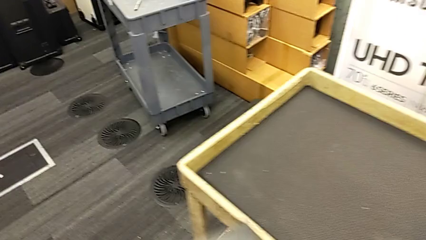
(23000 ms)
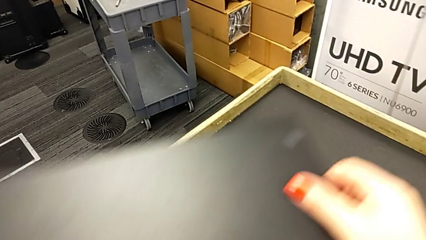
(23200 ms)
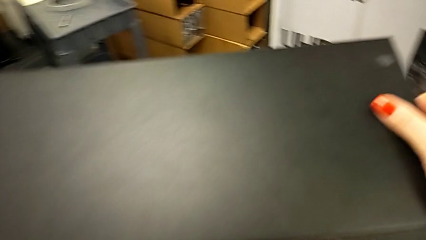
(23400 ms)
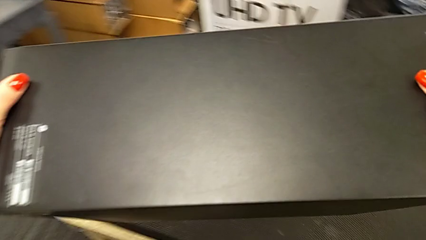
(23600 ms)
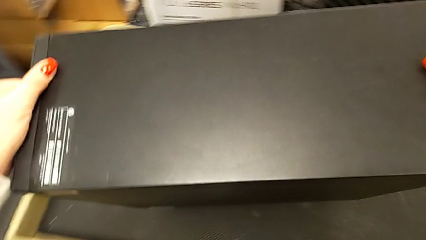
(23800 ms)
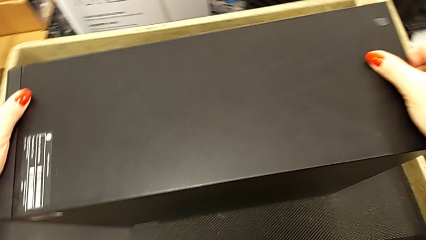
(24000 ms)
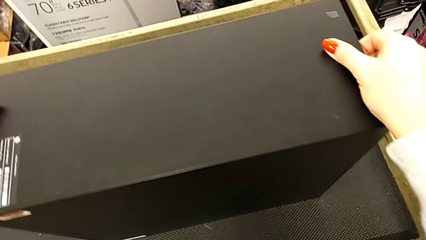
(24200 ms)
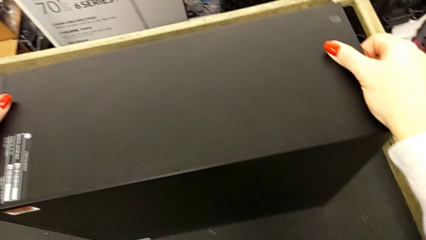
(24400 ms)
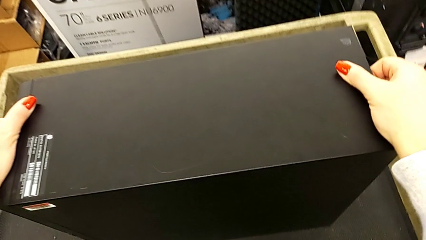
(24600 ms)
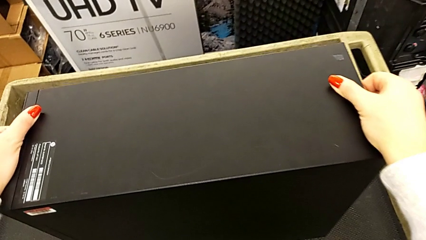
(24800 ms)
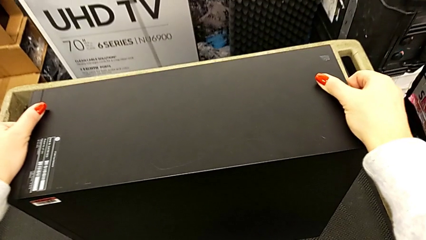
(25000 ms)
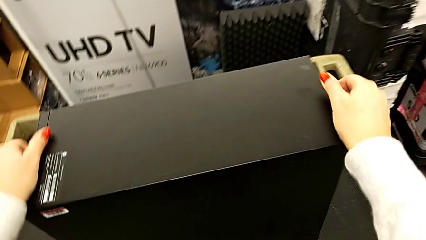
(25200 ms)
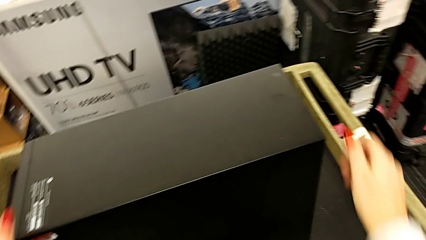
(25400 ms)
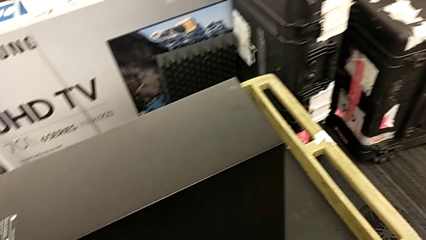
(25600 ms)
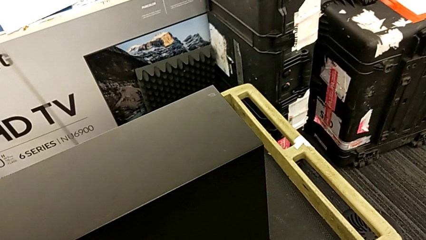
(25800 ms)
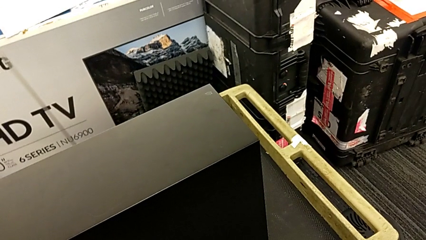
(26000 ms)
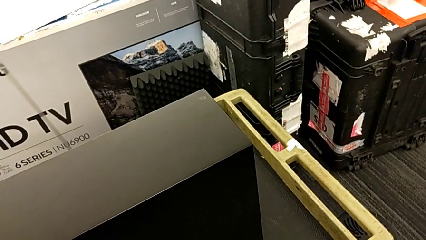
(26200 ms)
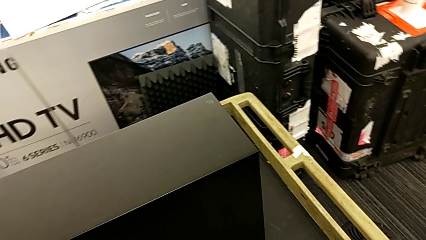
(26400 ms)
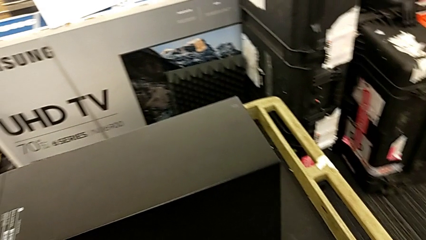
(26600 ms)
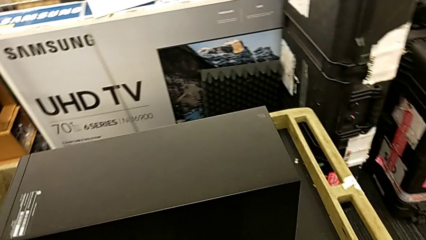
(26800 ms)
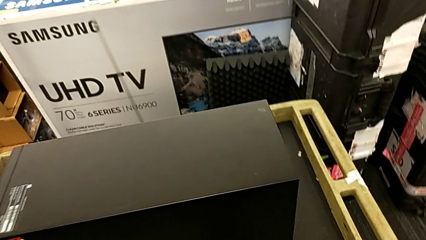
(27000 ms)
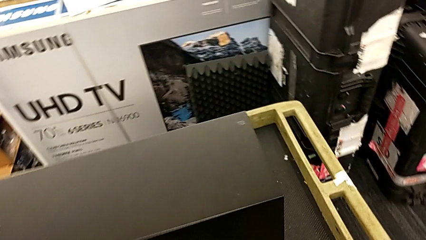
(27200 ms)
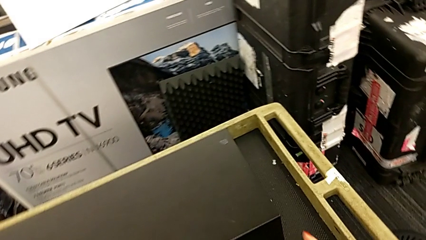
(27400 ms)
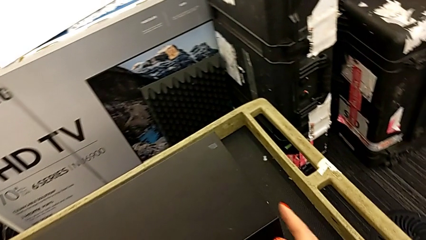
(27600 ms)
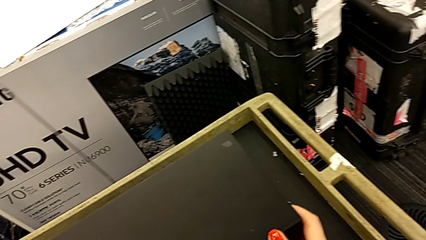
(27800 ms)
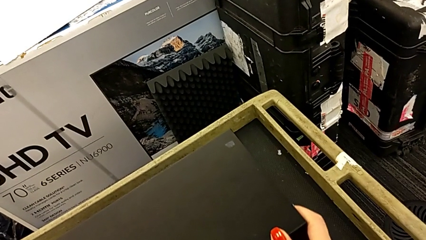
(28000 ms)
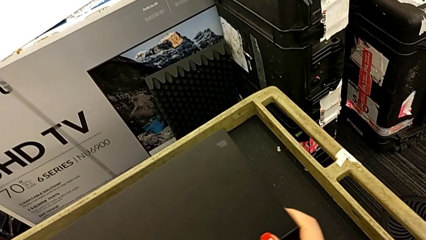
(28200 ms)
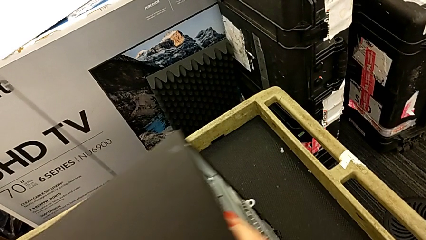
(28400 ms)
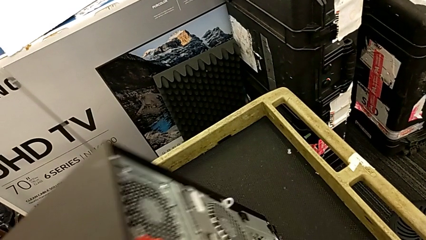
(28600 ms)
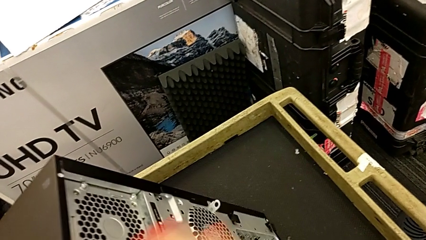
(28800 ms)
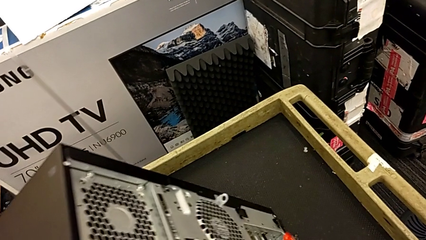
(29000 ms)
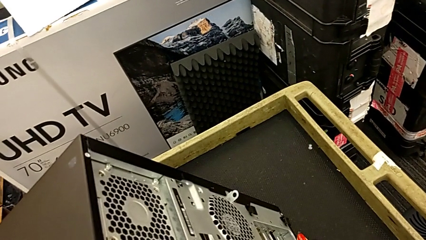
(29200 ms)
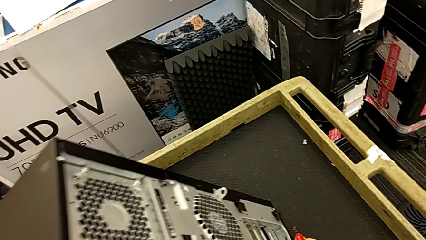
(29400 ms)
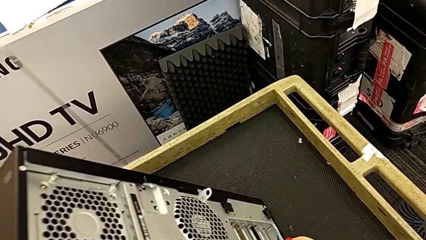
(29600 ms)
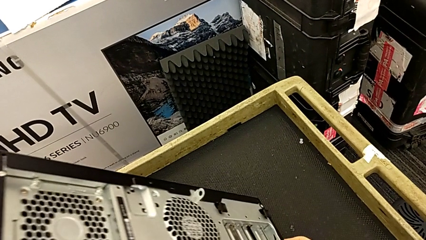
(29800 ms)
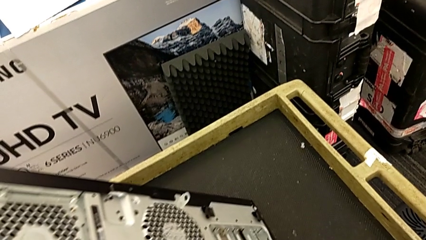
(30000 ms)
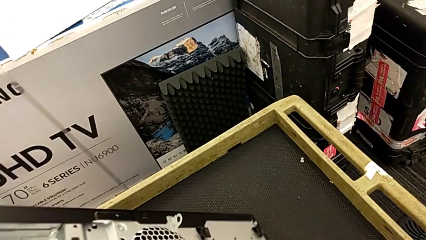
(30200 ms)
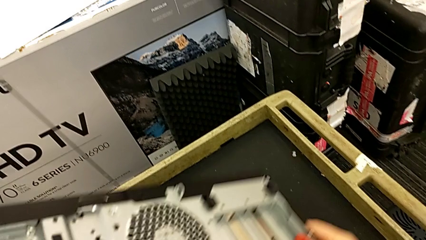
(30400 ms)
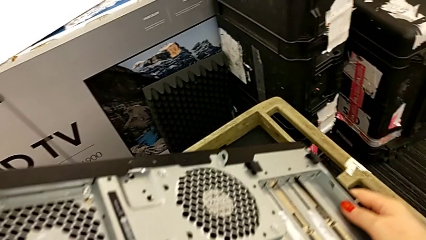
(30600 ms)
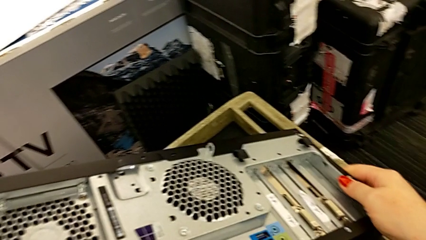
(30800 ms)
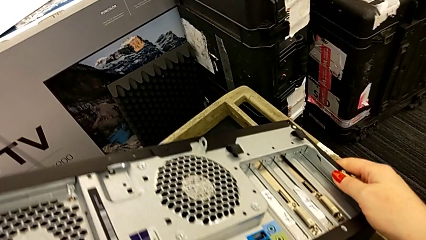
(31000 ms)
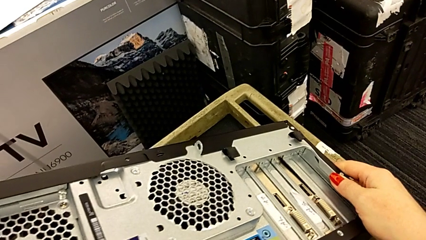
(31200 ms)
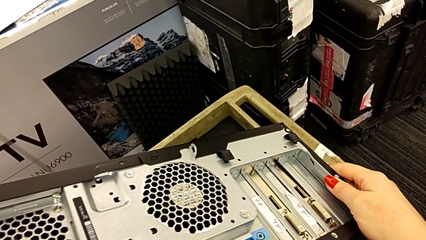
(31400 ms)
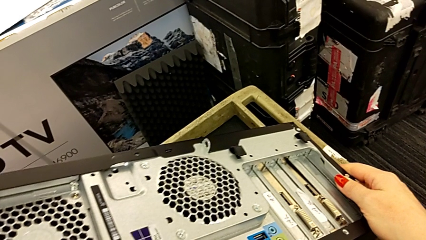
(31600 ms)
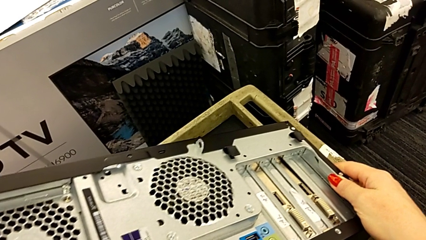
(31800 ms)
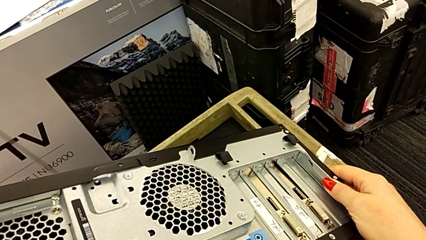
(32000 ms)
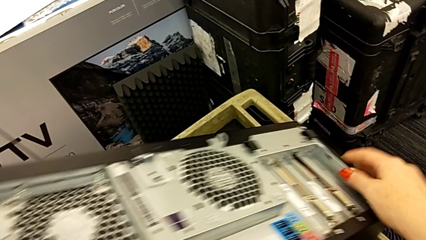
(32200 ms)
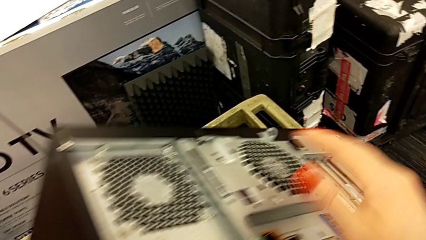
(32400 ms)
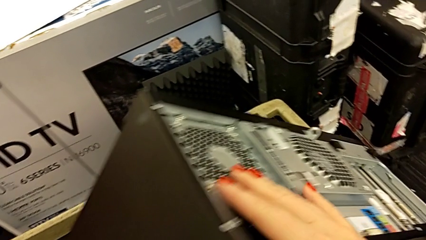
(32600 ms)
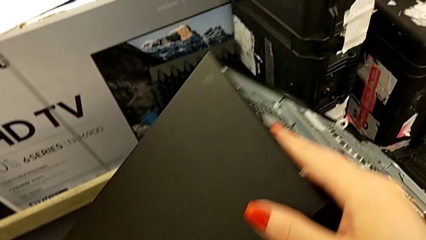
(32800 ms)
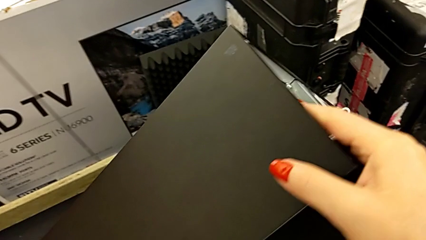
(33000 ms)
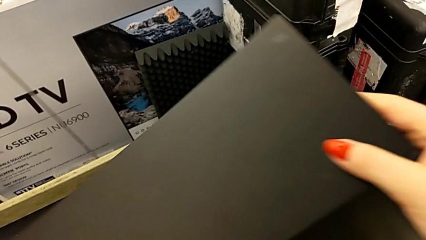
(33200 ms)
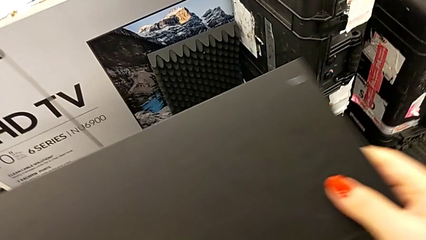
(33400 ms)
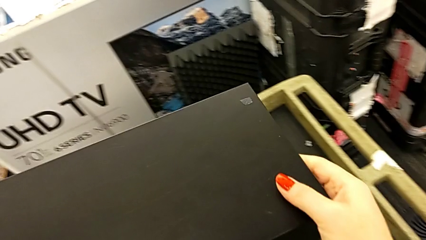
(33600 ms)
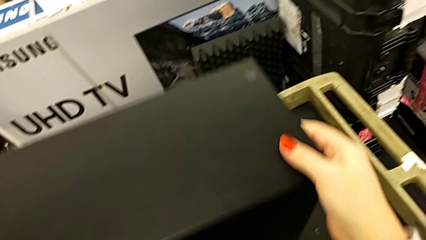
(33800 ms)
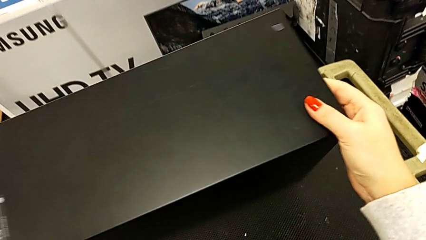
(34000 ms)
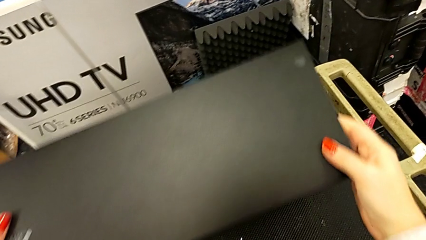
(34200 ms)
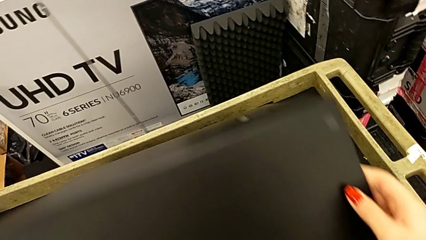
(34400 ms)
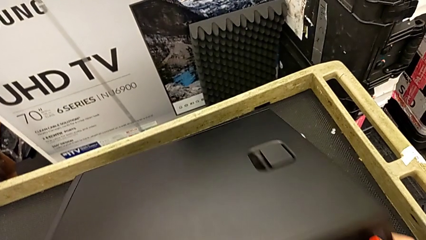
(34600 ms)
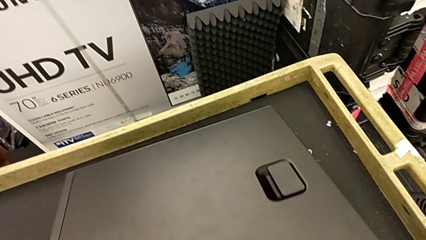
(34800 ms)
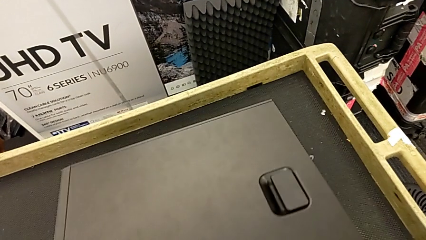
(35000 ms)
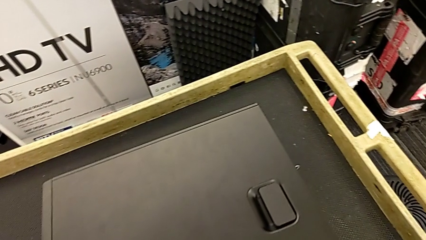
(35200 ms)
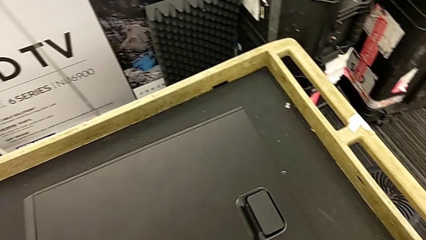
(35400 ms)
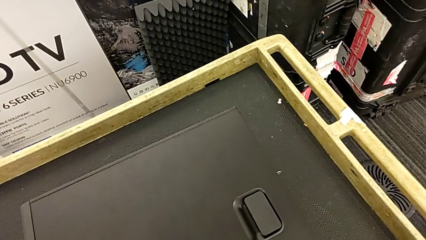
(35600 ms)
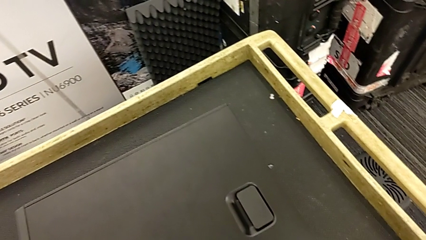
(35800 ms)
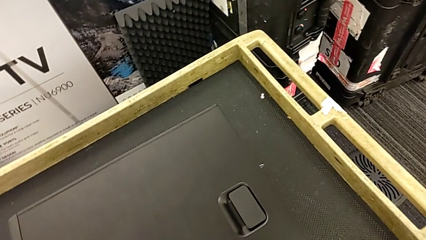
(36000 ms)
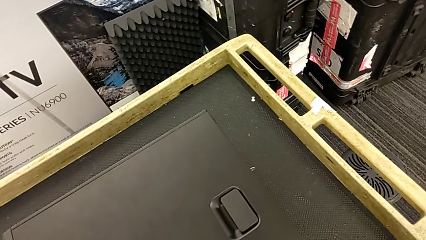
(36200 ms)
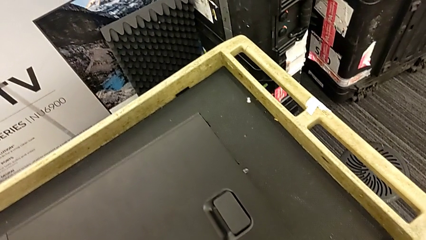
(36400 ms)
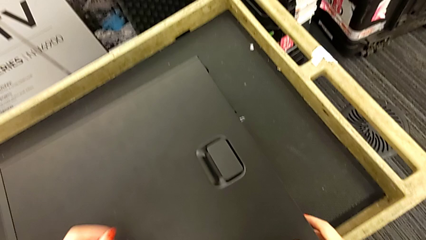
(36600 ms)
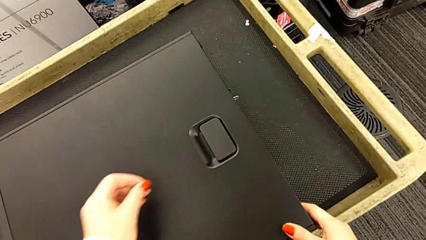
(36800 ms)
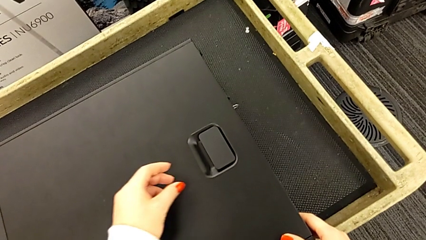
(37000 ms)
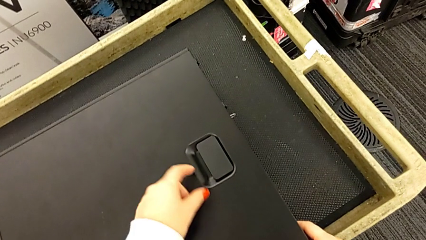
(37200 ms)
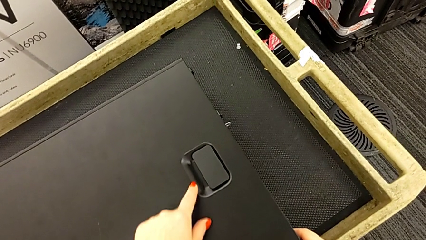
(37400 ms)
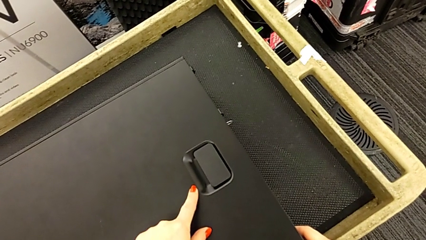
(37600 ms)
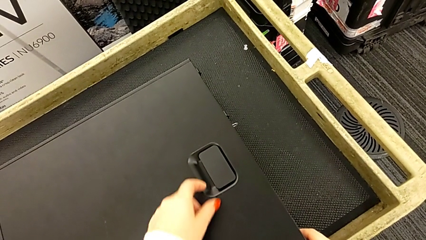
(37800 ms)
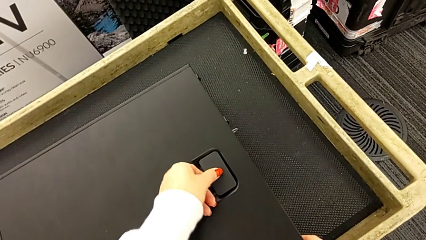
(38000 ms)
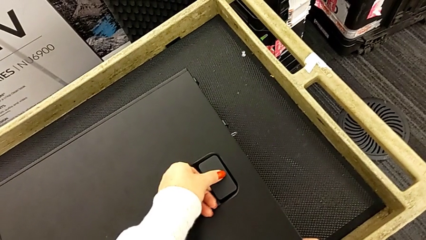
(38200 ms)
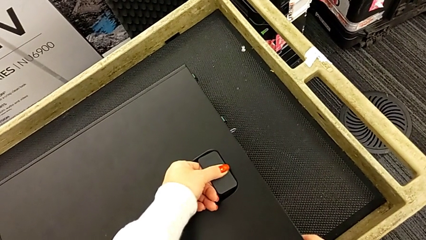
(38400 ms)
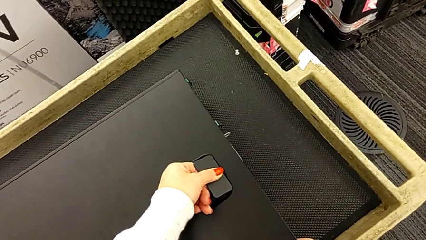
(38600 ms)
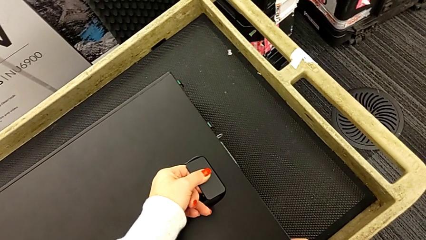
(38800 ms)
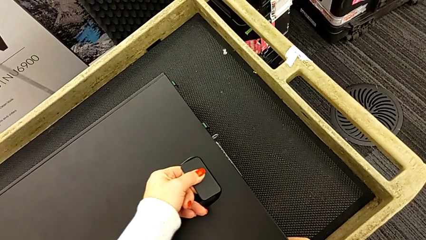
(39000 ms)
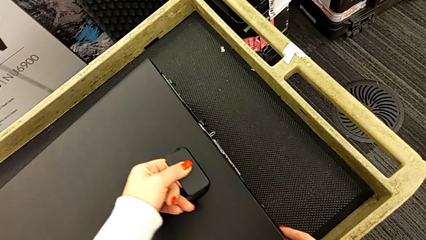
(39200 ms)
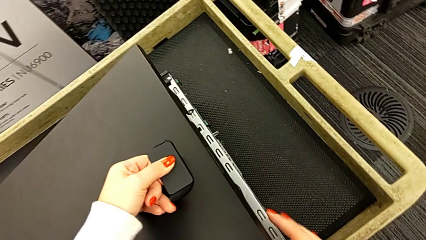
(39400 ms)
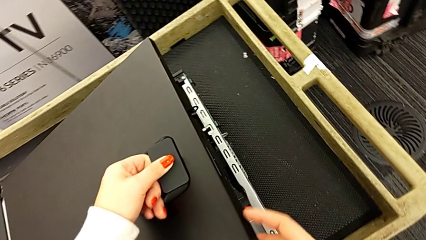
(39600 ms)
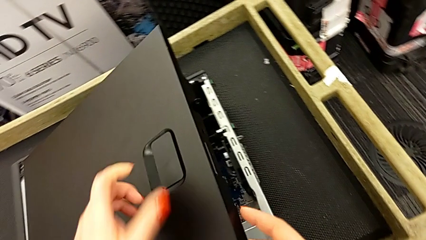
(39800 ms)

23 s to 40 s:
The camera wearer is opening the cover of the computer tower. They place the computer tower, grab it, flip it, stand it, flip it, touch the cover and begin to open it.
